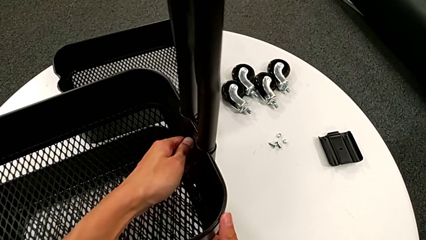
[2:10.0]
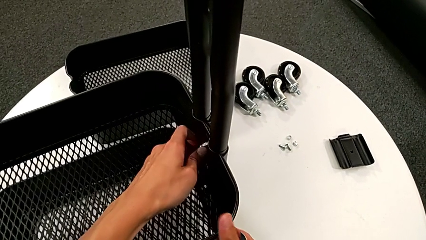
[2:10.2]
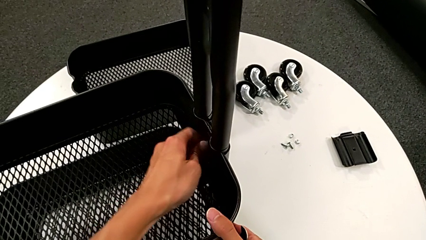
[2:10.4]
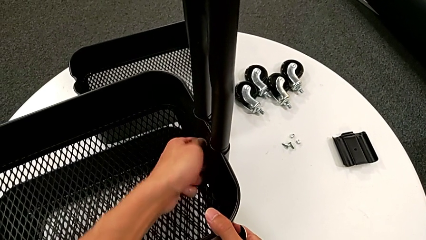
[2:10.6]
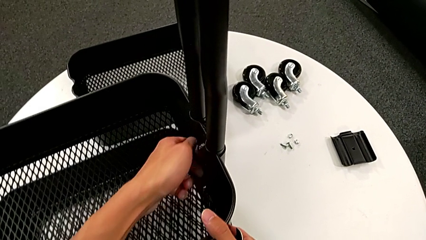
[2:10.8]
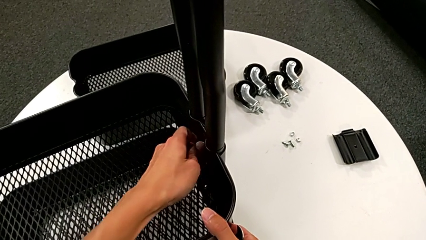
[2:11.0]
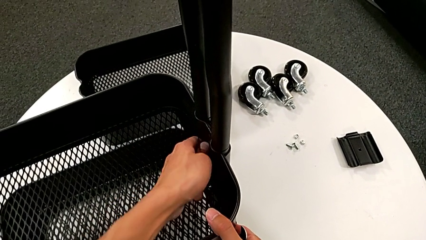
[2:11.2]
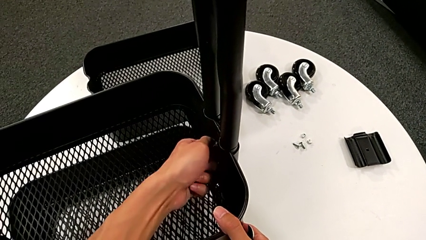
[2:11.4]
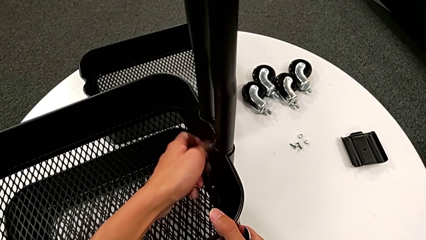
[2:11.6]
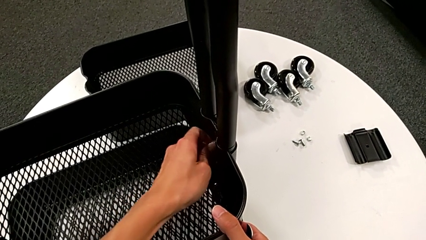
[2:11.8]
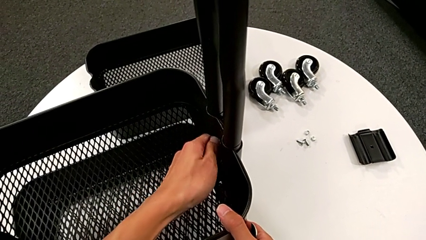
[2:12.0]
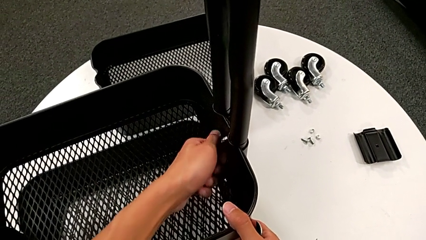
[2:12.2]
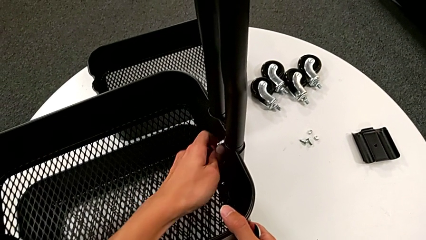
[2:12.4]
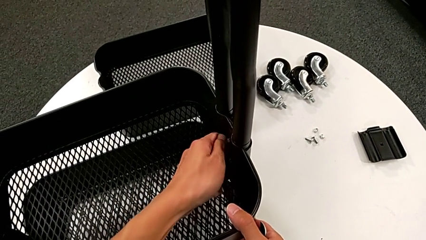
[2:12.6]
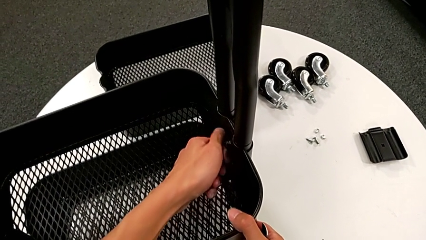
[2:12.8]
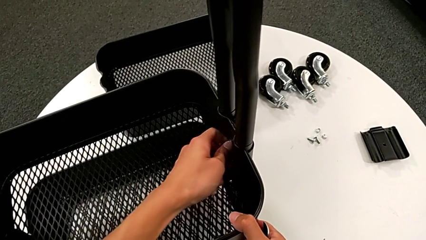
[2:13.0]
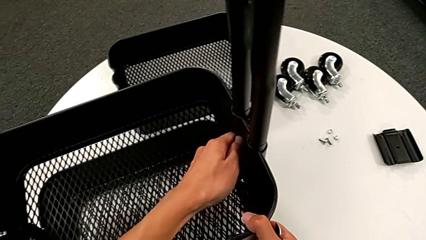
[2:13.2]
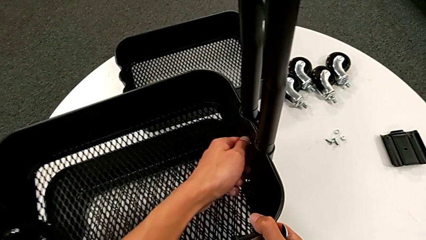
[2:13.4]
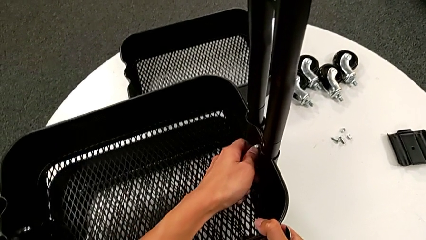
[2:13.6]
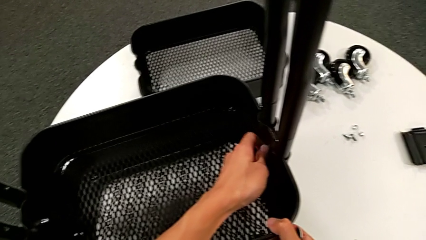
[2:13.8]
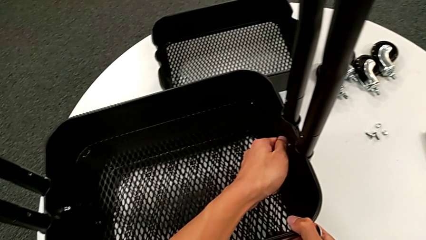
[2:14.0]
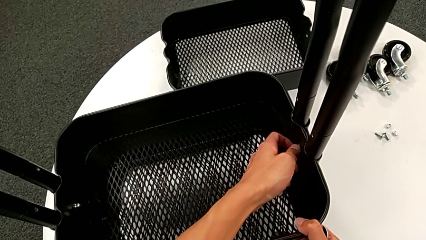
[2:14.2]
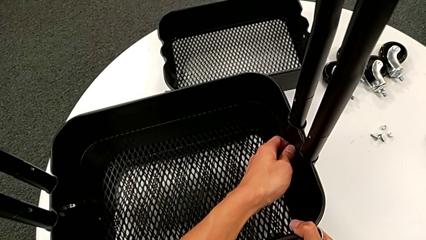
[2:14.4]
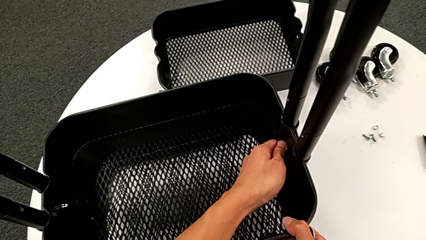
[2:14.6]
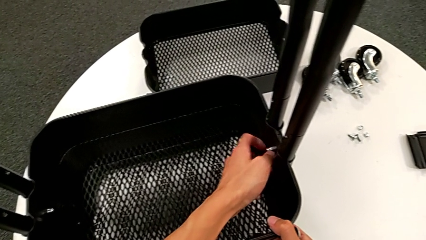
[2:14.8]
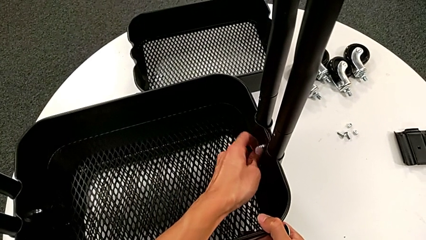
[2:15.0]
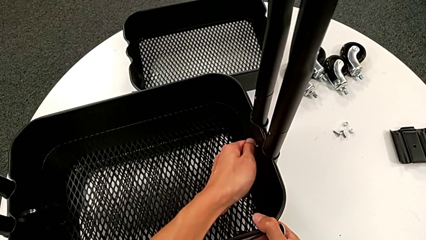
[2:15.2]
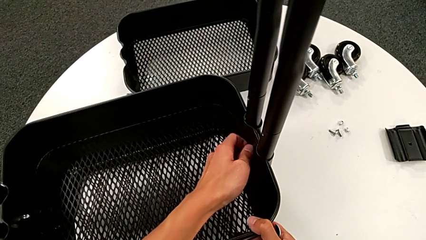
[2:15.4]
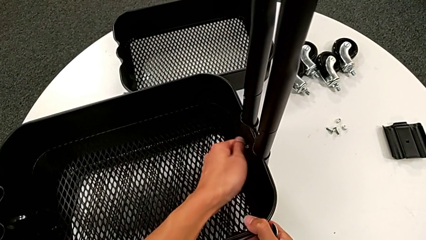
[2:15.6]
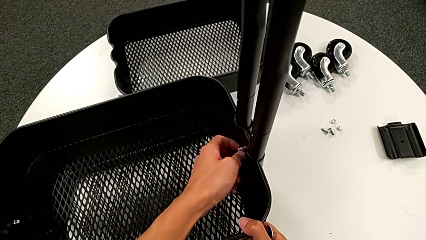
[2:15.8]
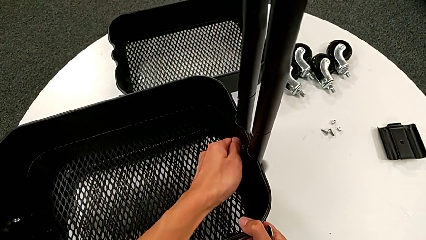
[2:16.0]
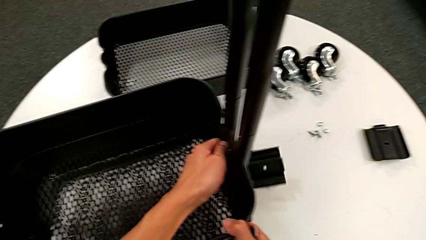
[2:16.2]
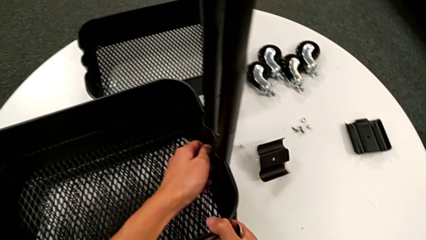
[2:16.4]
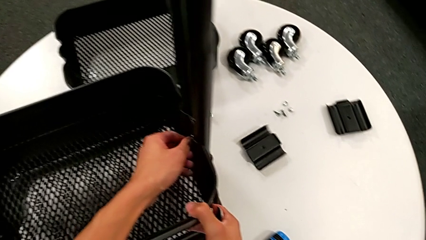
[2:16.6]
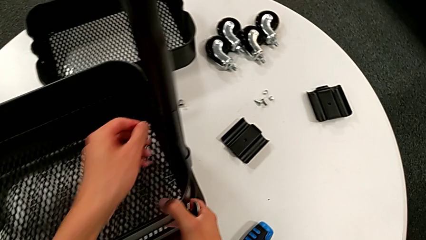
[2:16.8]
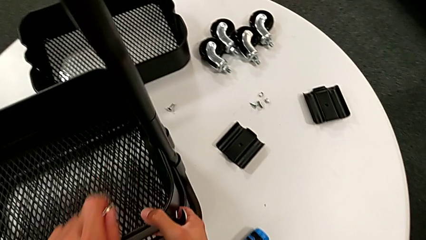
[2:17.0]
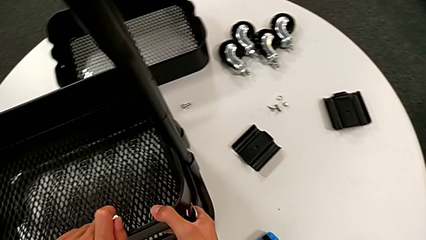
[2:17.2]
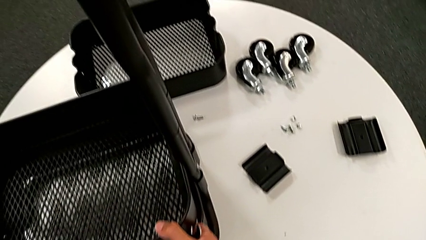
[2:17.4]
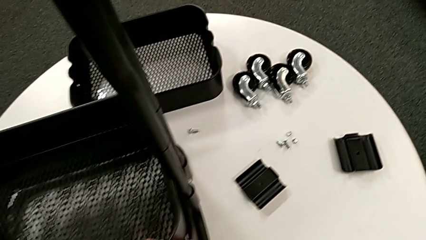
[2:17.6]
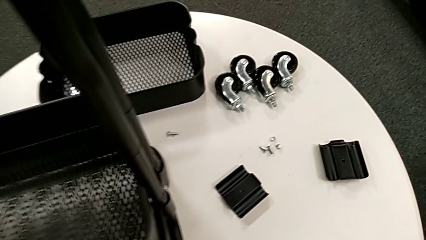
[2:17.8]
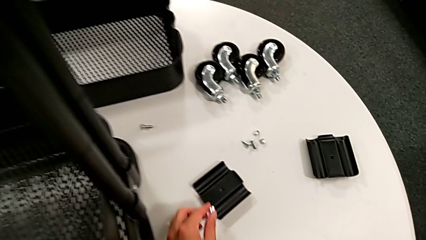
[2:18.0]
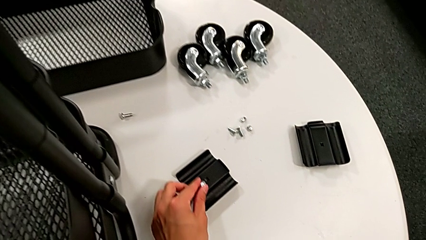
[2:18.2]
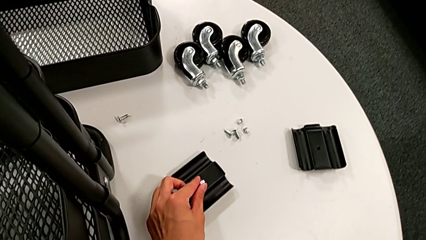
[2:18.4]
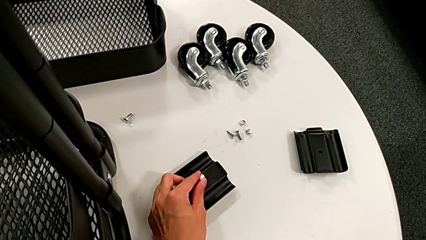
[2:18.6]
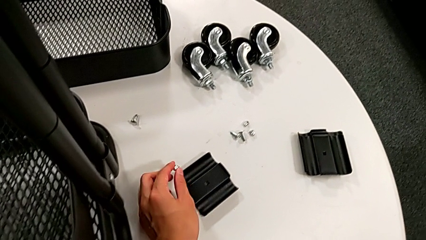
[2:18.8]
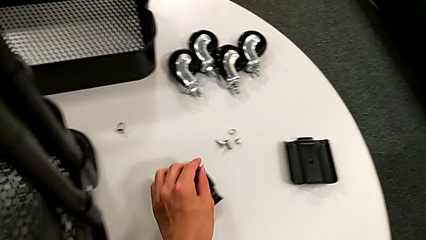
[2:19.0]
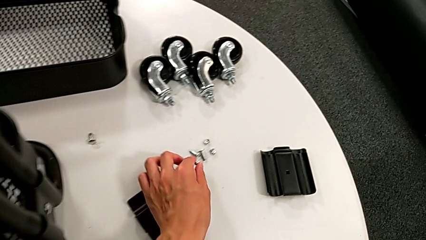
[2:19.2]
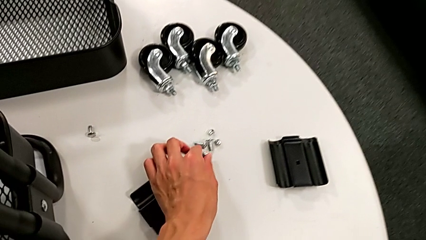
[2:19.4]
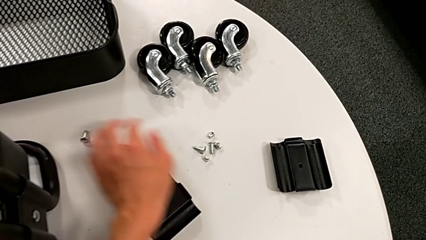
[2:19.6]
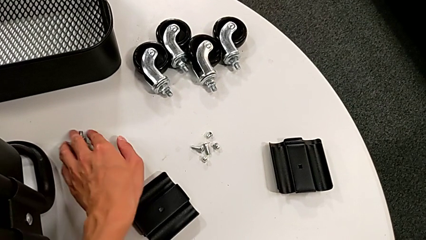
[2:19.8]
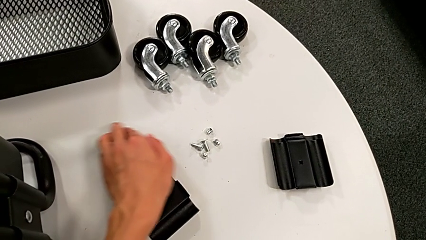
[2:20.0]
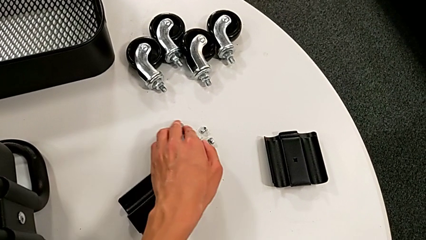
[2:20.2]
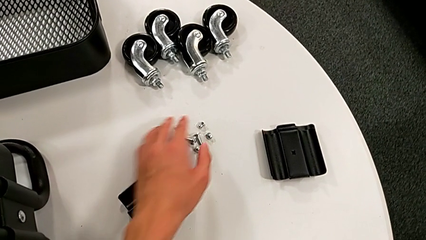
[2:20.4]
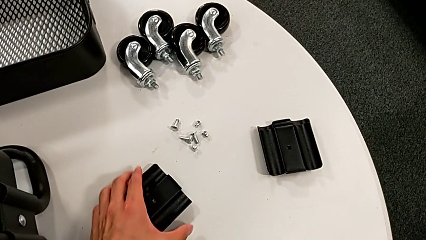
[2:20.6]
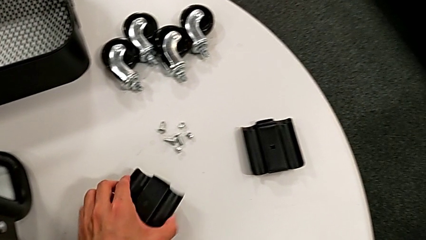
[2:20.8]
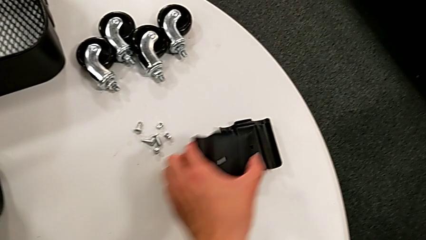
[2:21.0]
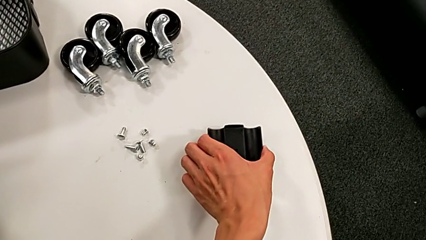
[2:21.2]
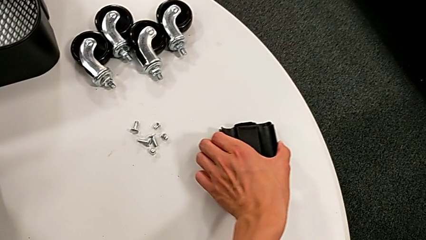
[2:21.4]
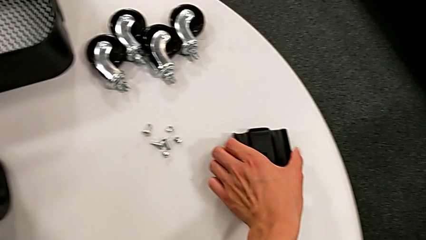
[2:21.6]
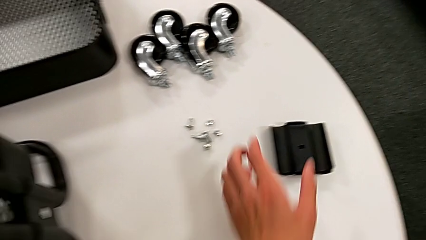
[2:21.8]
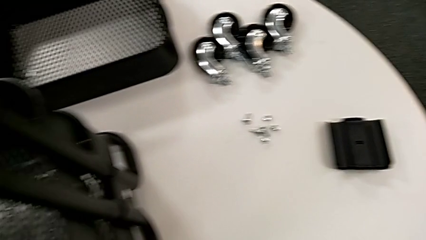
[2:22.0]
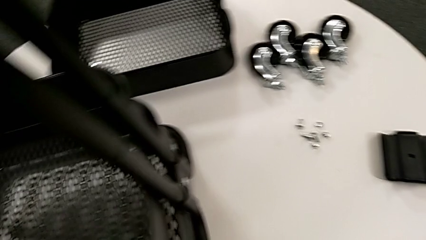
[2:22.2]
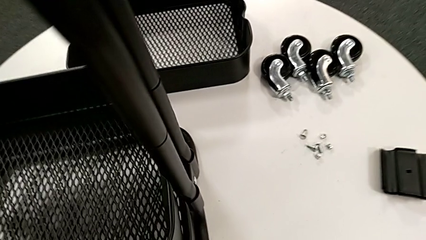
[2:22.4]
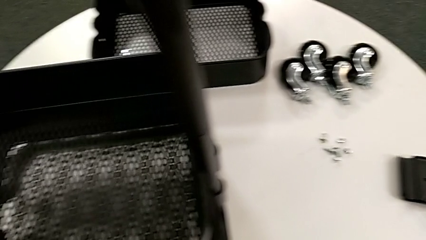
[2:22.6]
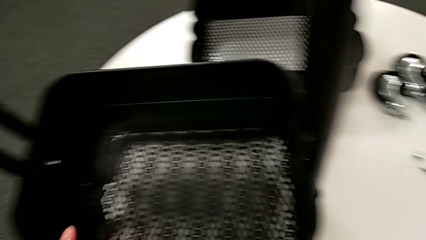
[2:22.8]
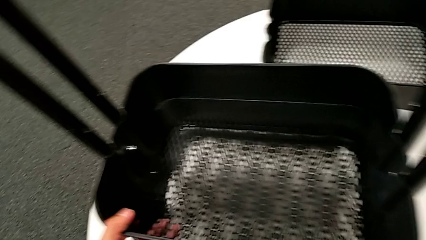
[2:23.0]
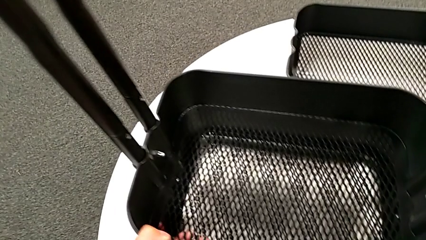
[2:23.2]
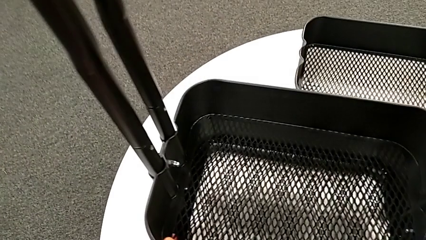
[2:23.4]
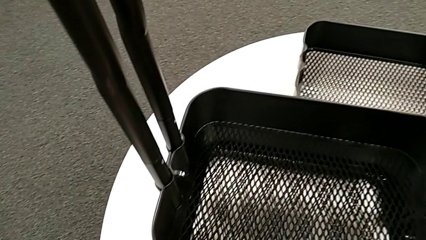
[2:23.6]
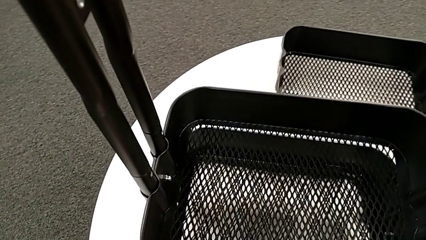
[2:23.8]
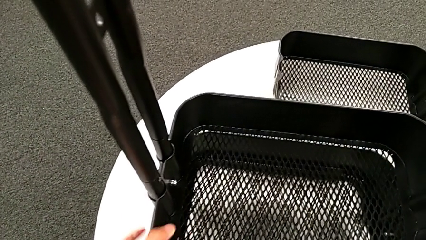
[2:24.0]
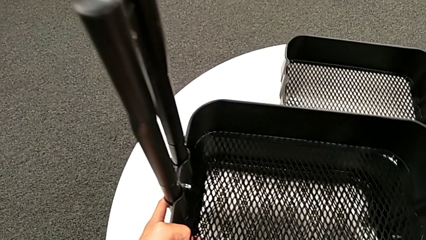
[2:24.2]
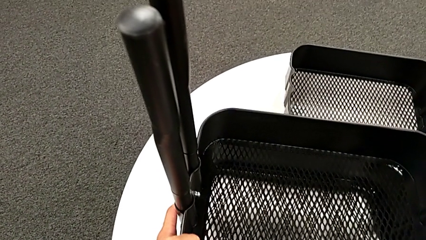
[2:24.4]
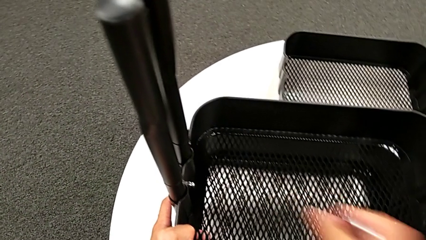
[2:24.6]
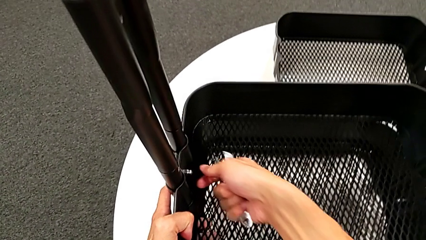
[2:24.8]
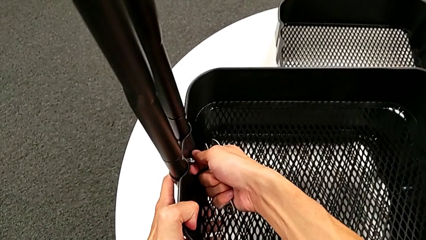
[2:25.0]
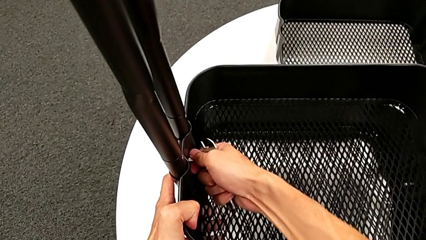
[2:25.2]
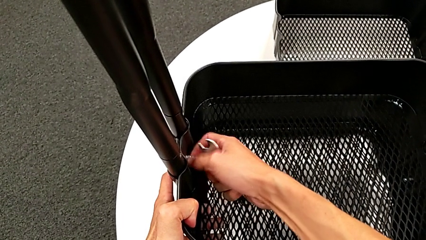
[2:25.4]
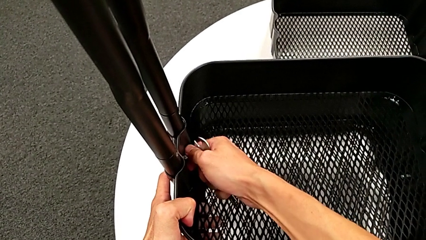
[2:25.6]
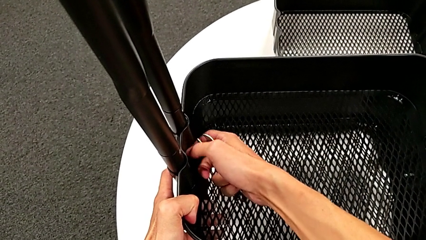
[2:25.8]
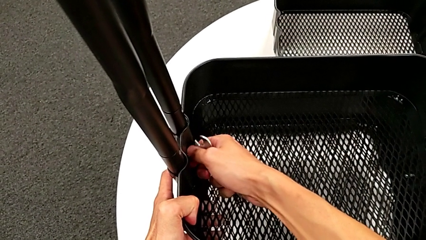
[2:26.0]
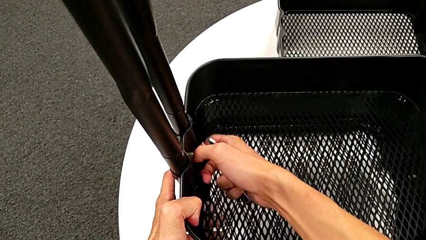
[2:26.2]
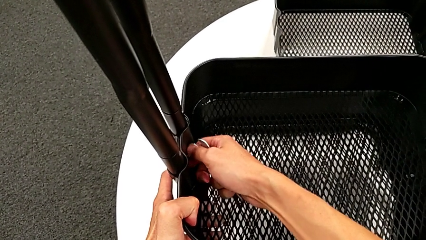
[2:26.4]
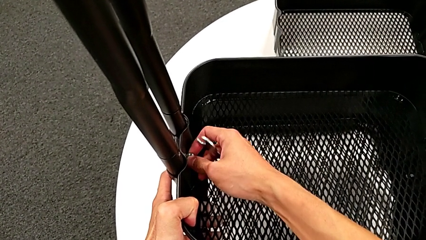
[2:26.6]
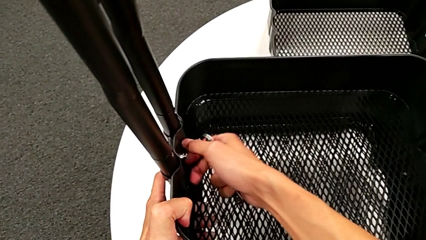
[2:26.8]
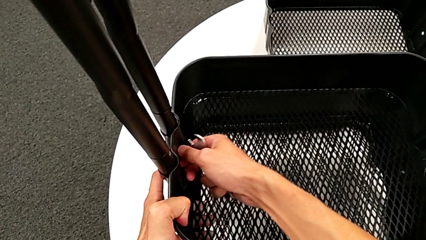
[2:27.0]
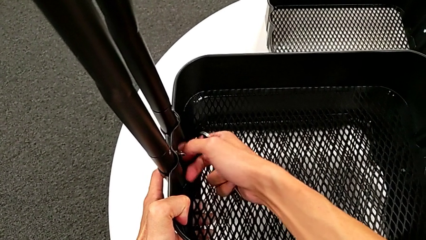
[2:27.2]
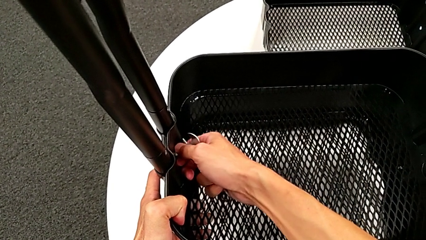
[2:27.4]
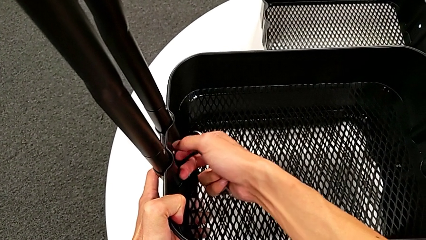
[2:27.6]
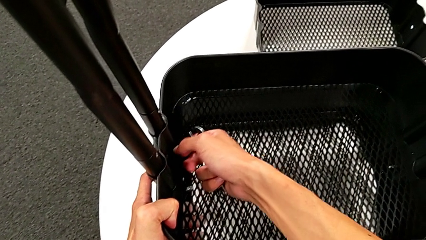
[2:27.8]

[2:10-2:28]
The camera wearer is disassembling the second tray. They keep unscrewing the hexagon cap nut, wrongly drop the bracket, disassemble the hexagon cap nut and place it. They align the bolt, align the bracket, approach the hexagon cap nut, unscrew it and wrongly drop it.
